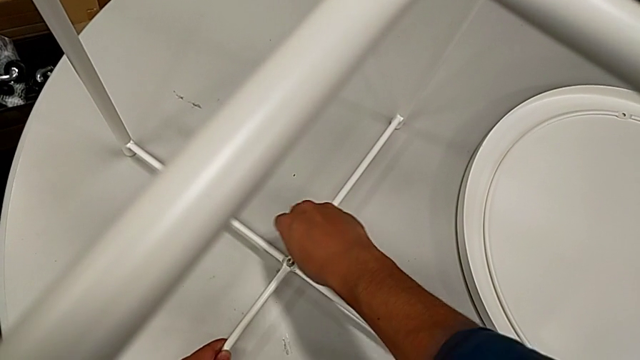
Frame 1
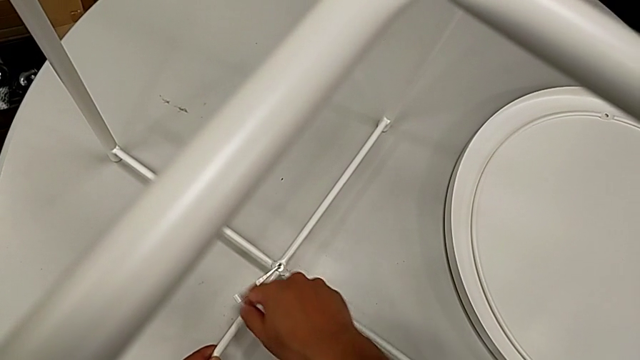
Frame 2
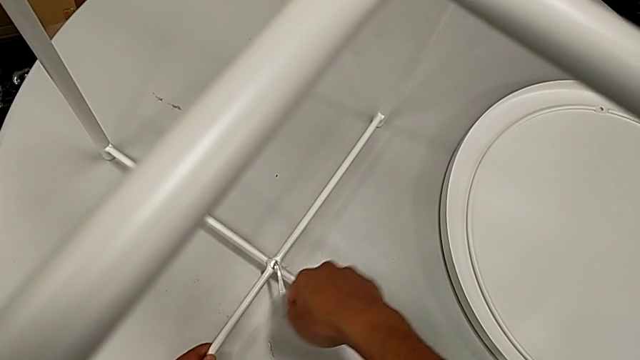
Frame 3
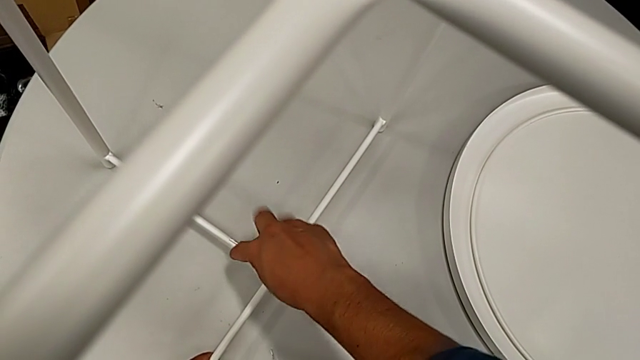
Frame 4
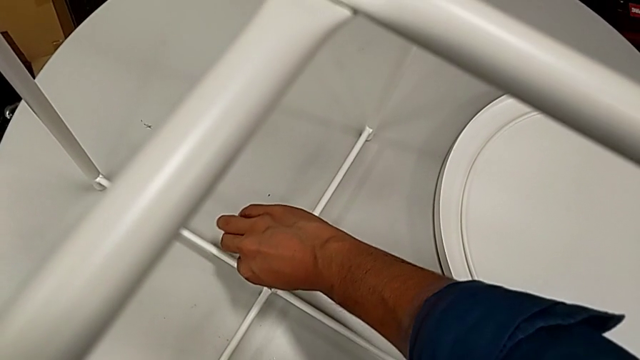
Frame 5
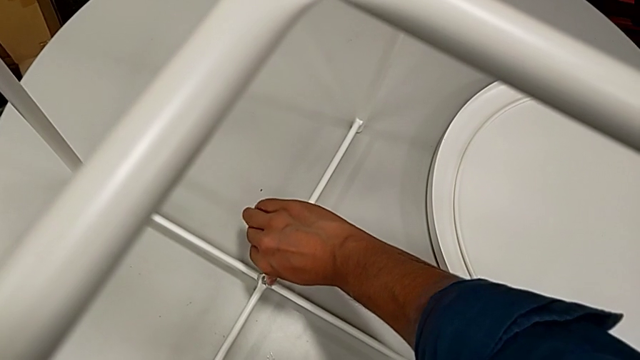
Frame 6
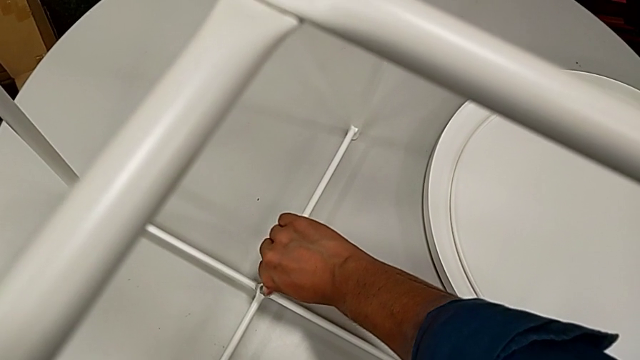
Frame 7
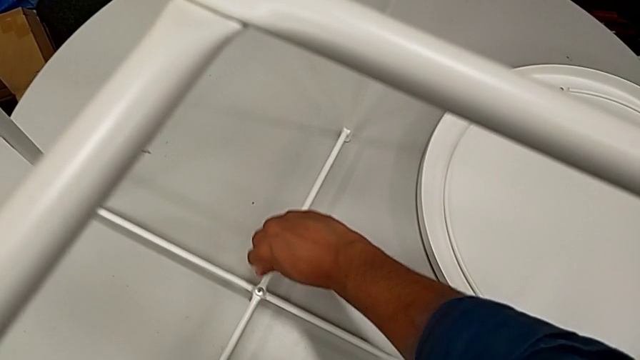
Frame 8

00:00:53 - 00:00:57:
The camera wearer is assembling the table stand. They rotate the Allen wrench and withdraw it.

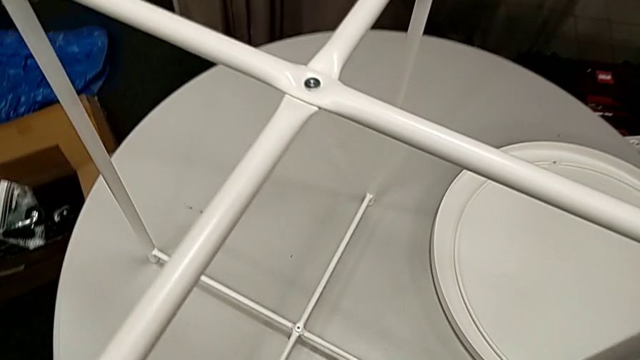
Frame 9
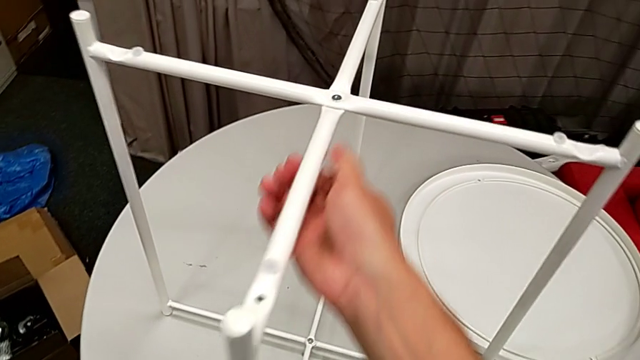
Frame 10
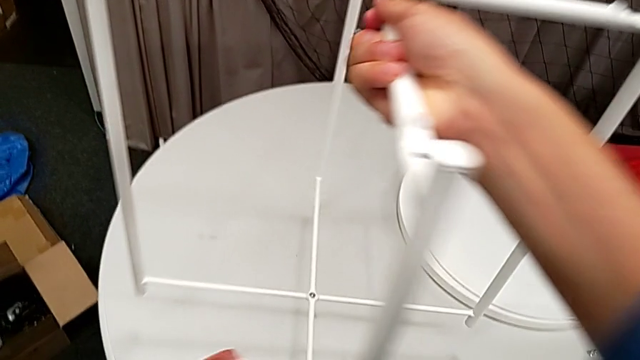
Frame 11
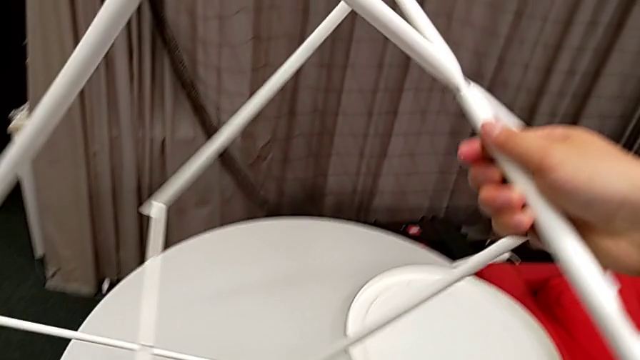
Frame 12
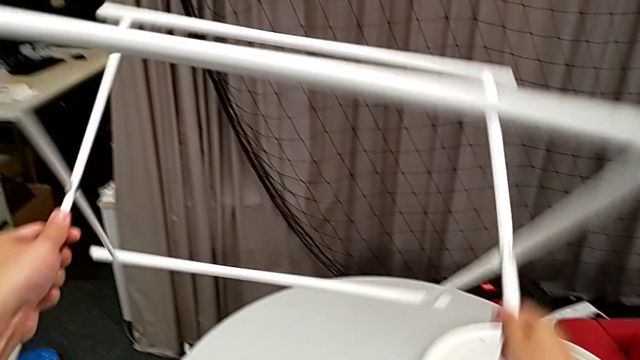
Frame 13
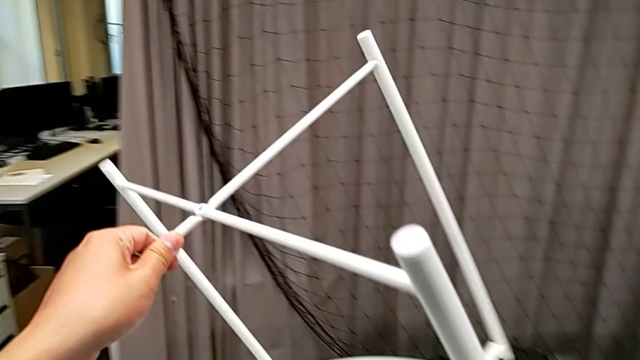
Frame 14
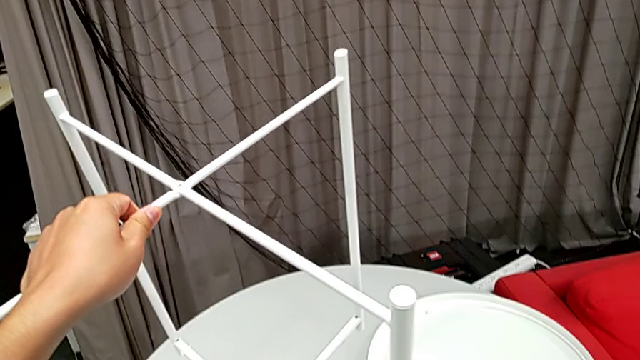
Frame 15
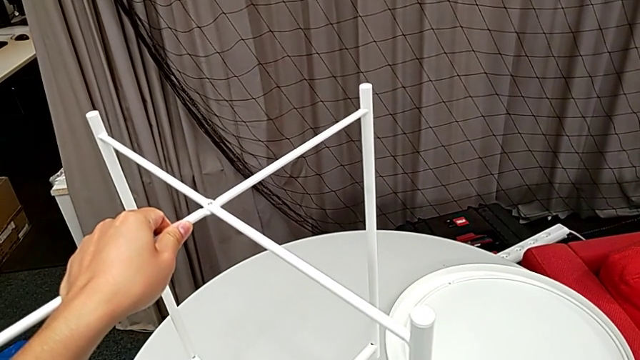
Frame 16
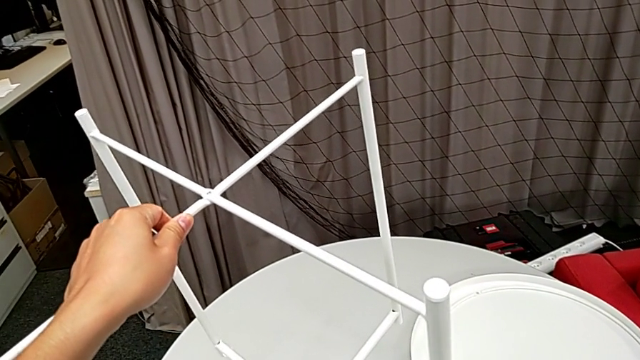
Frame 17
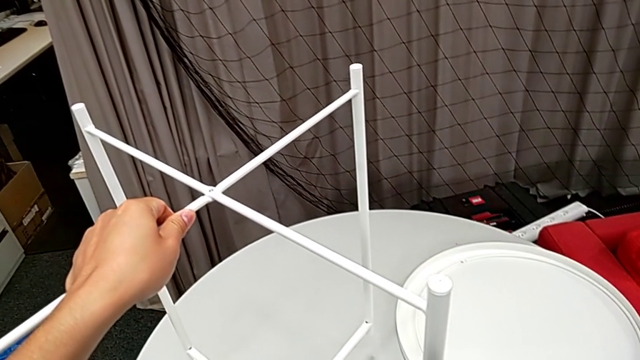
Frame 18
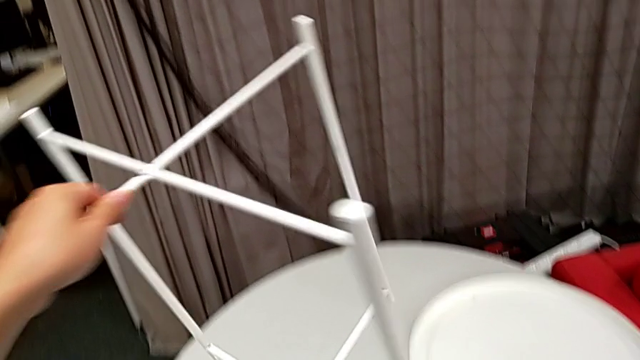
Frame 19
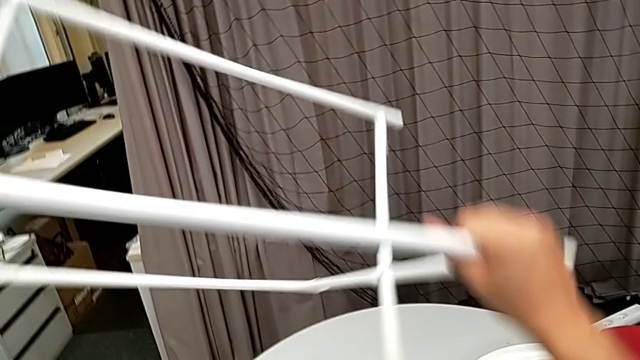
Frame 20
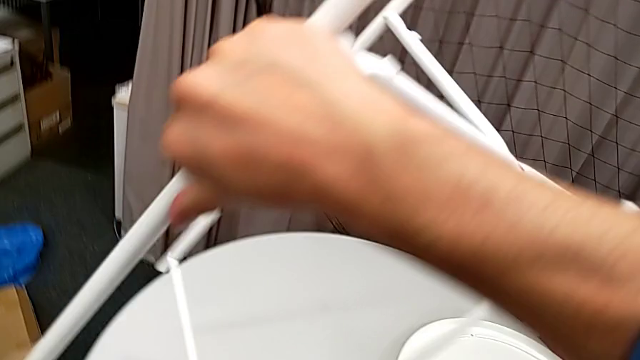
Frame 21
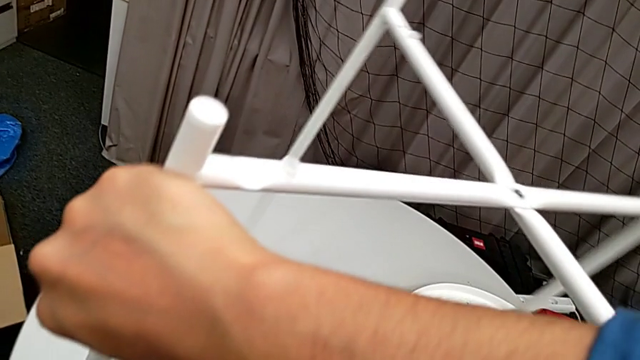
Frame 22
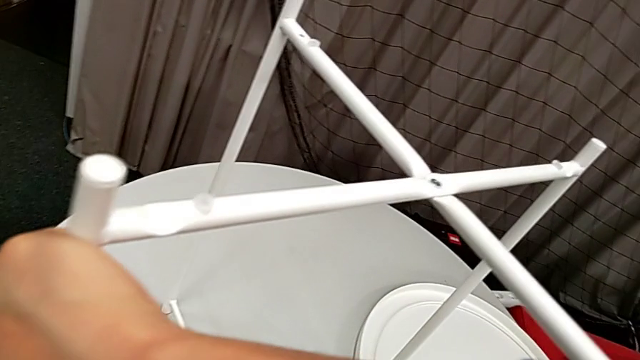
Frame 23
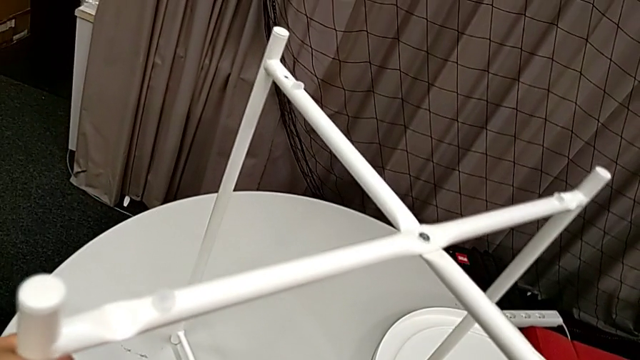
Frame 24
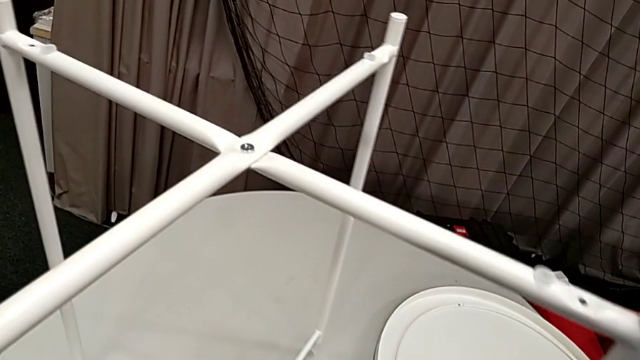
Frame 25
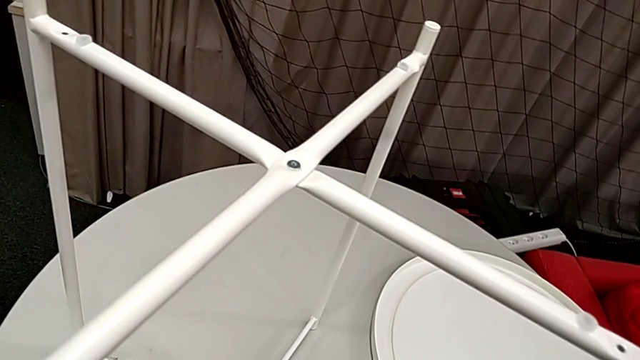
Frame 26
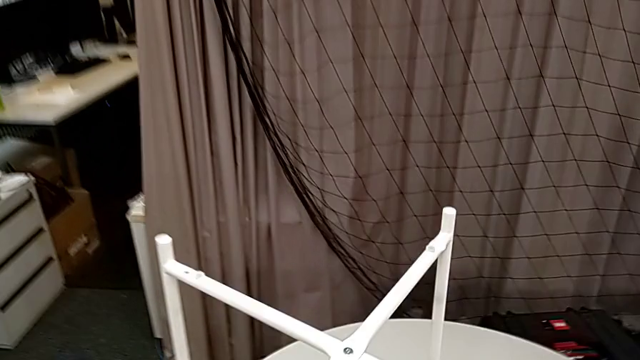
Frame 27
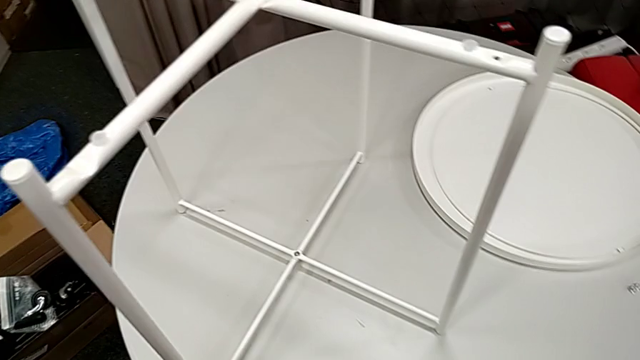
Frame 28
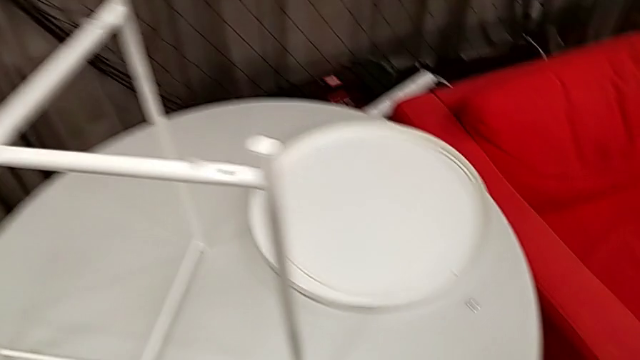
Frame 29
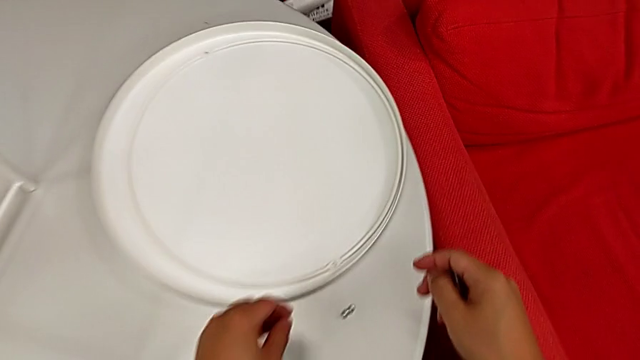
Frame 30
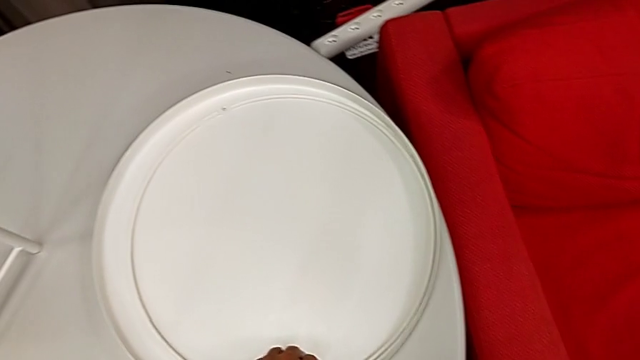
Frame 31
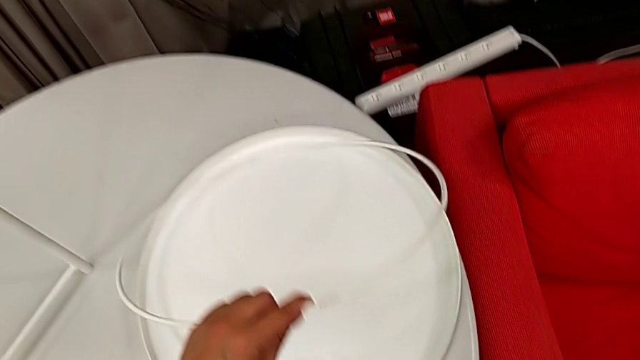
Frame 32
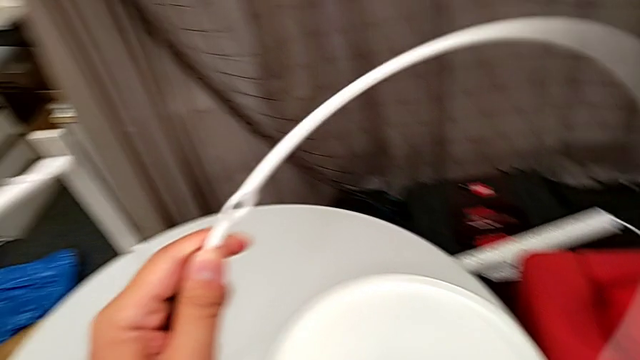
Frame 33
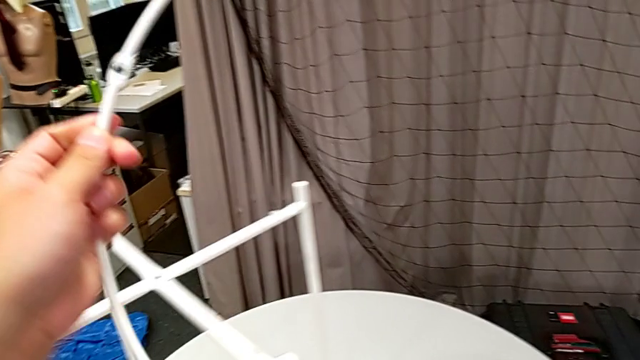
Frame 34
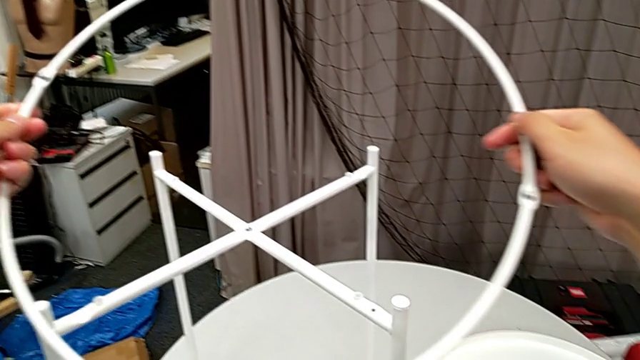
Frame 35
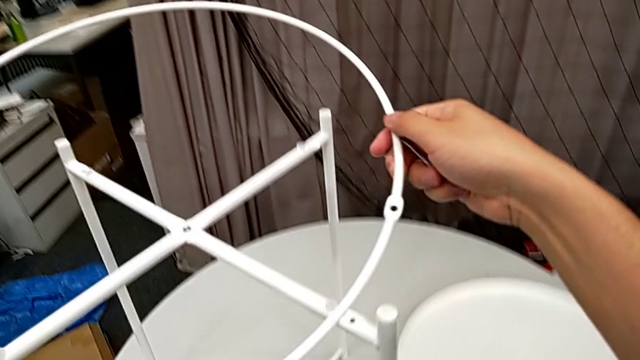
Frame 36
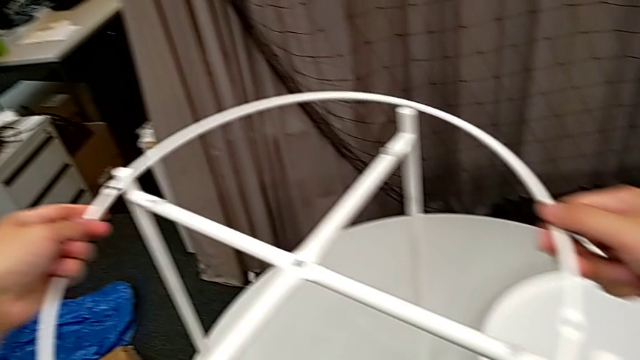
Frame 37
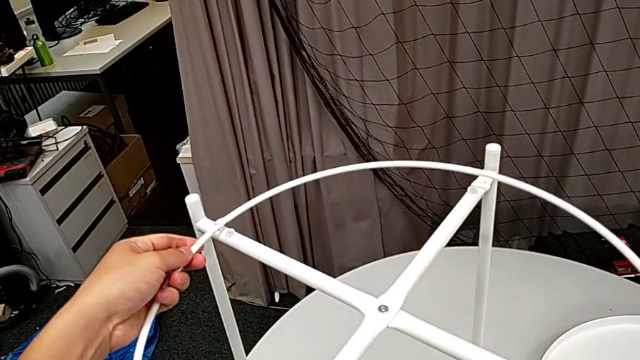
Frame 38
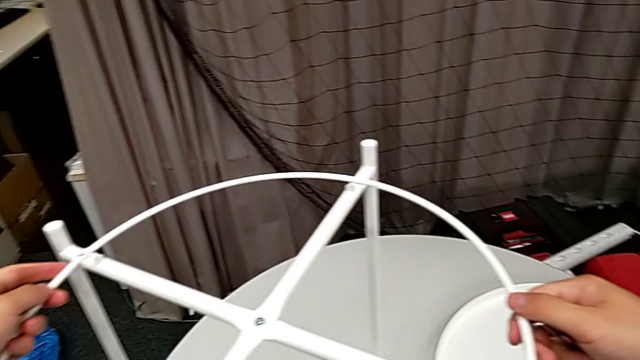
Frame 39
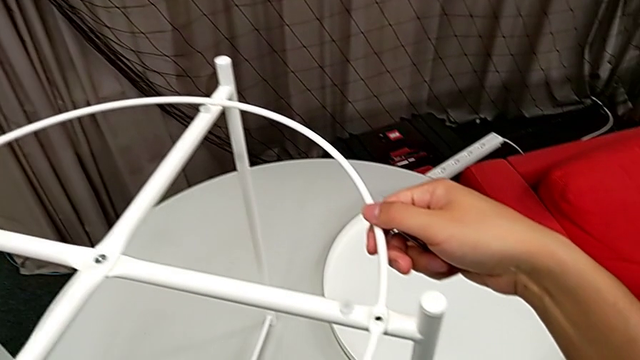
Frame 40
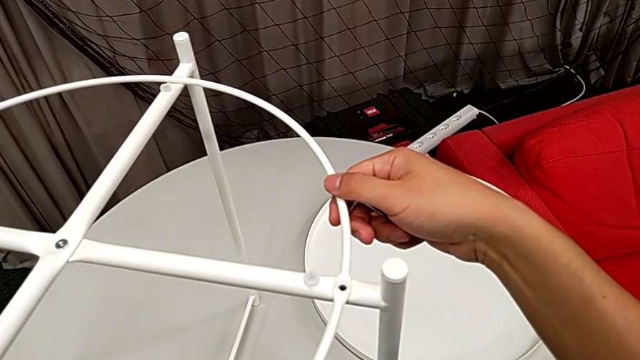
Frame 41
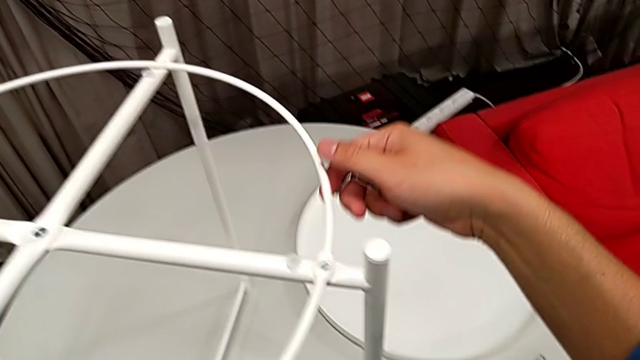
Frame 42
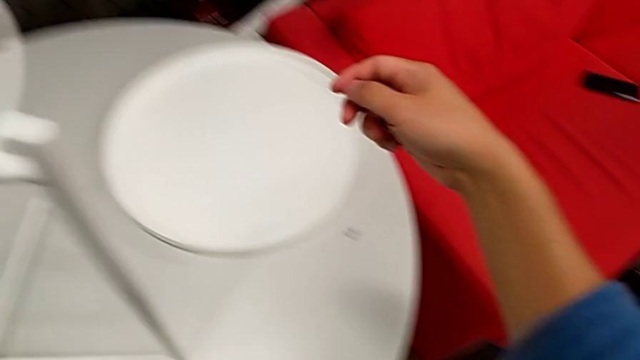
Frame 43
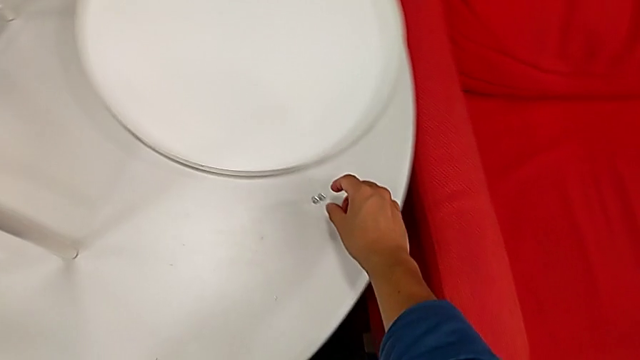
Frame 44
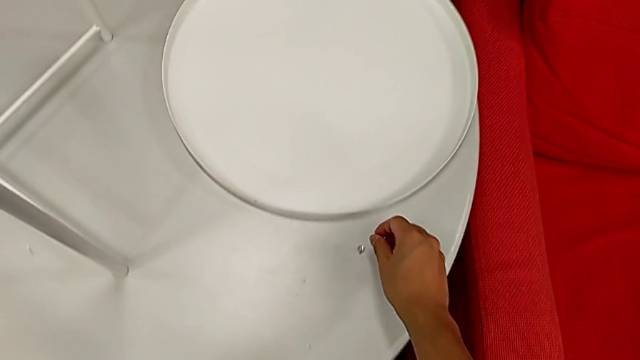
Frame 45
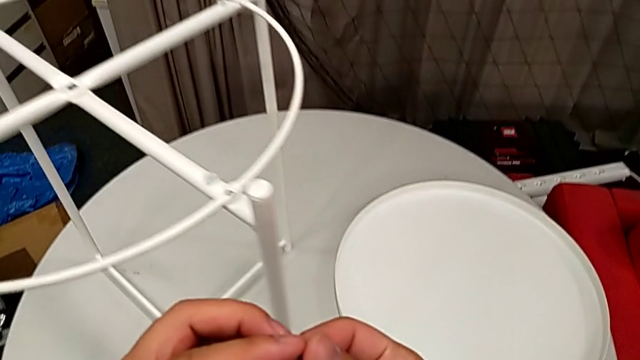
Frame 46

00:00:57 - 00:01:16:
The camera wearer is assembling the circle on the table stand. They grab the leg, wrongly flip it, hold it, flip it, place it, grab the circle, lift it, place it, align it and grab the hex socket head twice.
